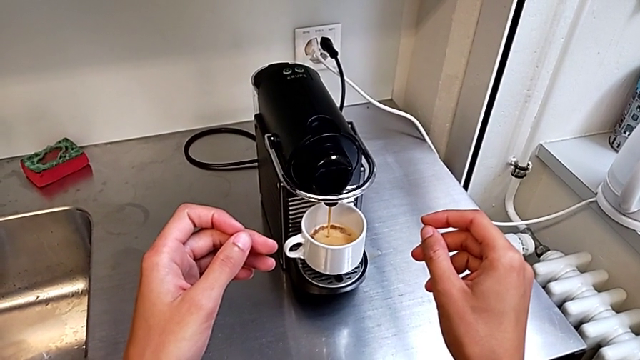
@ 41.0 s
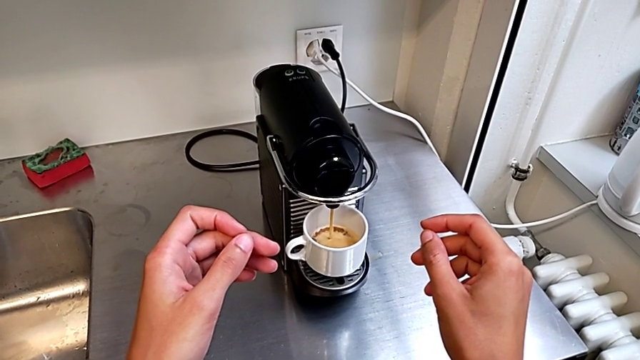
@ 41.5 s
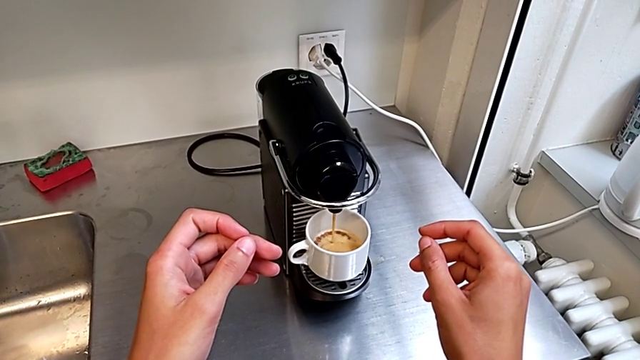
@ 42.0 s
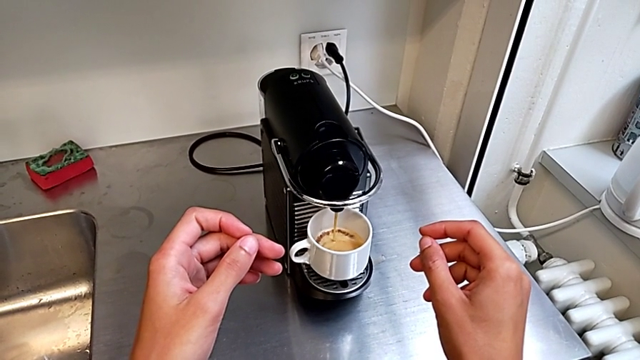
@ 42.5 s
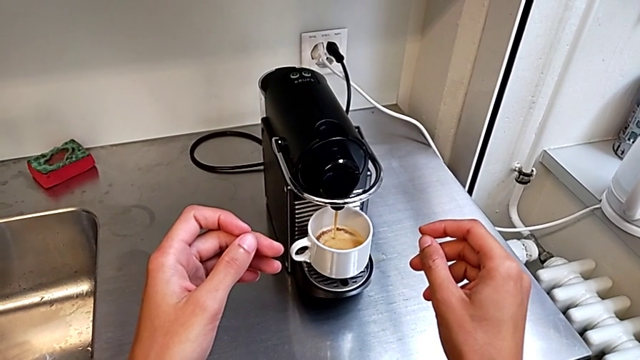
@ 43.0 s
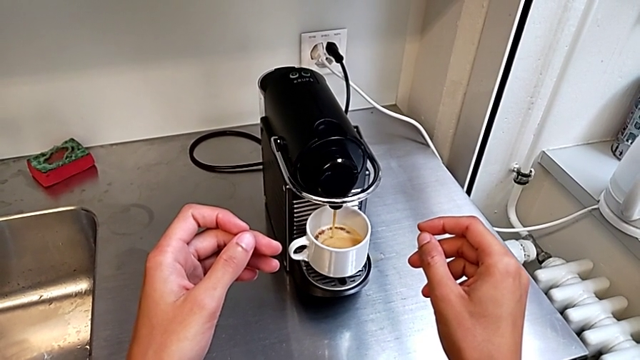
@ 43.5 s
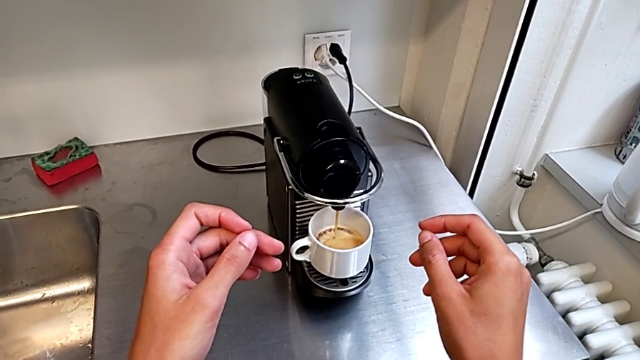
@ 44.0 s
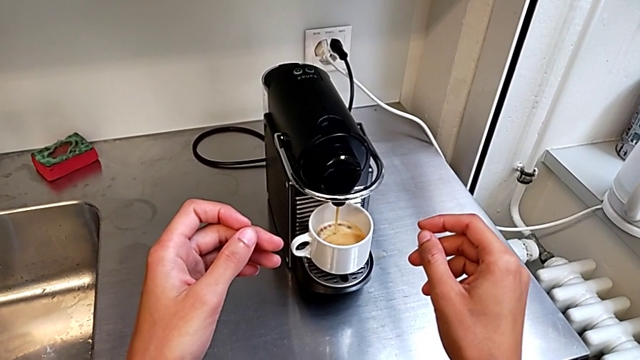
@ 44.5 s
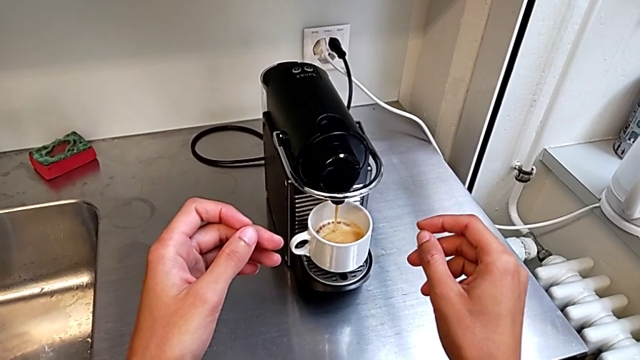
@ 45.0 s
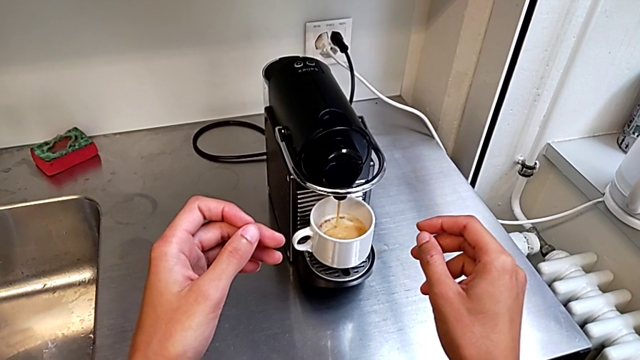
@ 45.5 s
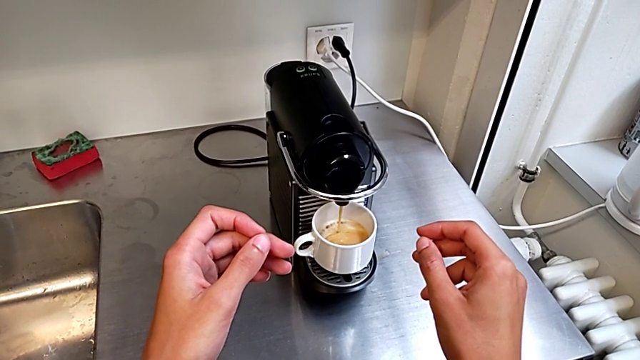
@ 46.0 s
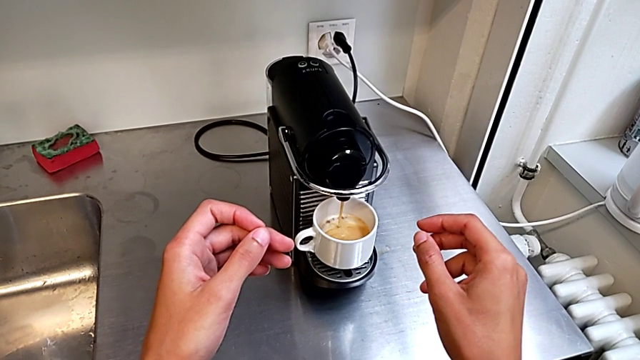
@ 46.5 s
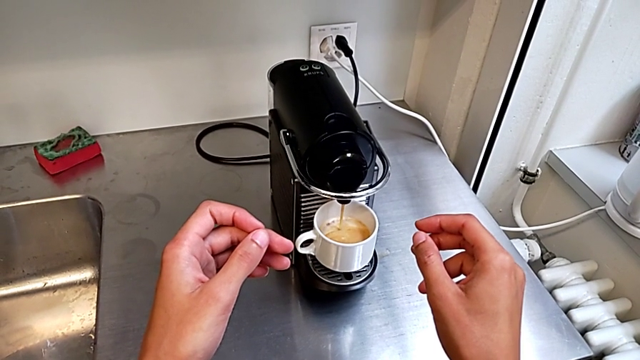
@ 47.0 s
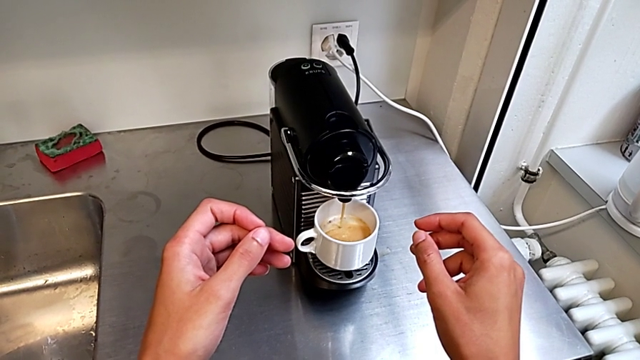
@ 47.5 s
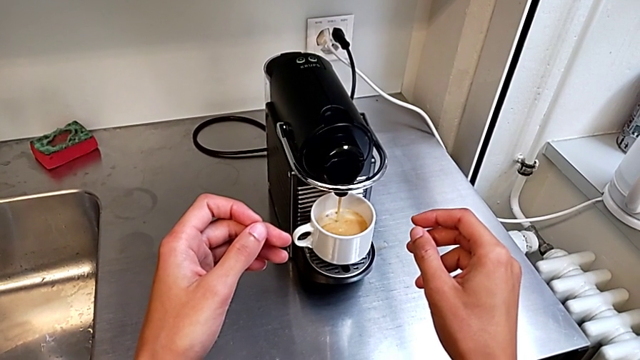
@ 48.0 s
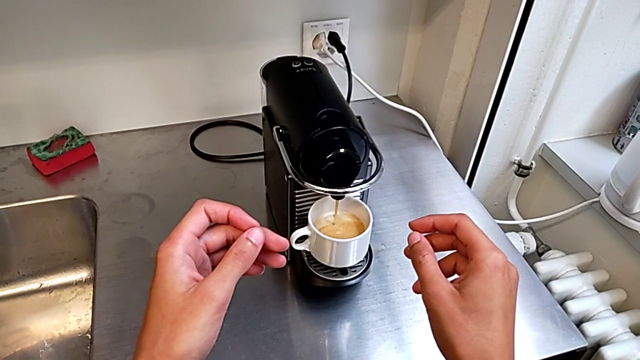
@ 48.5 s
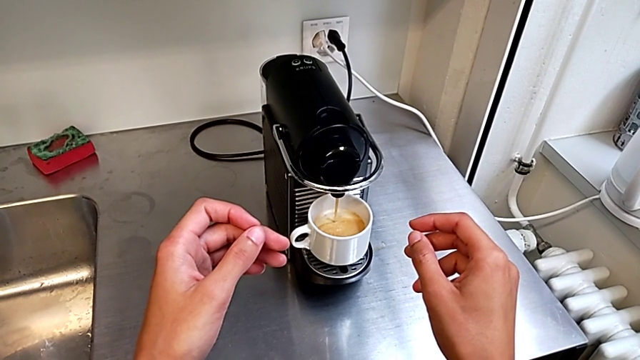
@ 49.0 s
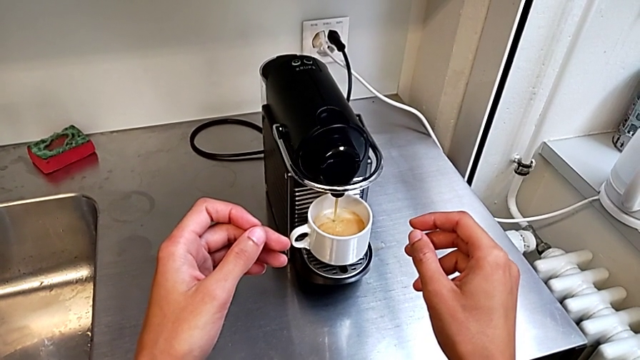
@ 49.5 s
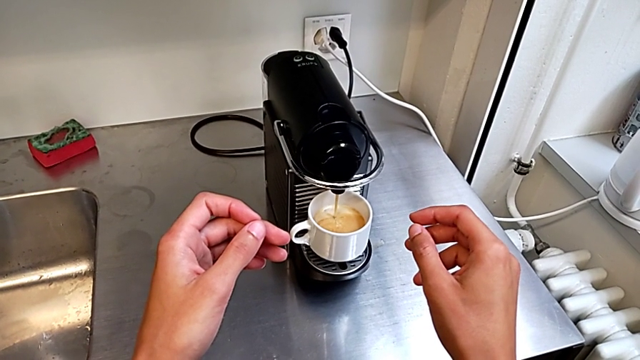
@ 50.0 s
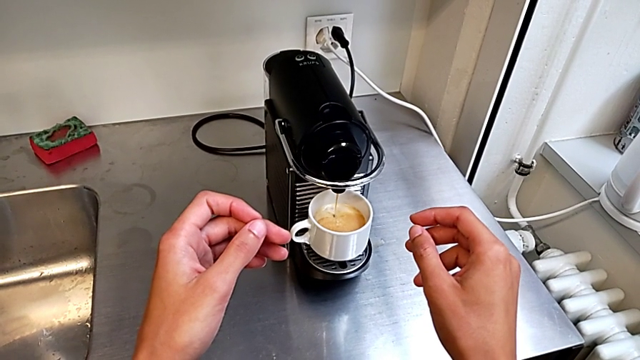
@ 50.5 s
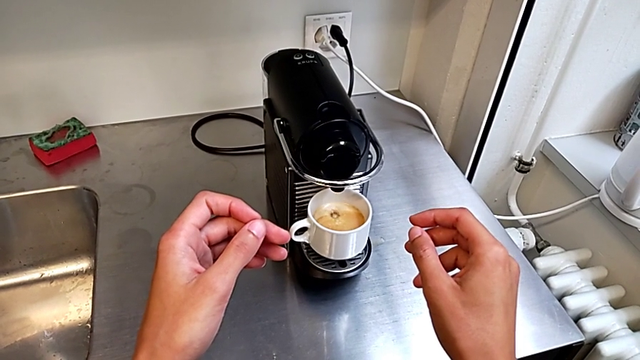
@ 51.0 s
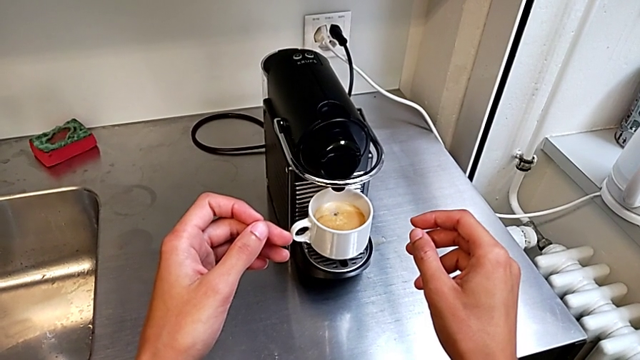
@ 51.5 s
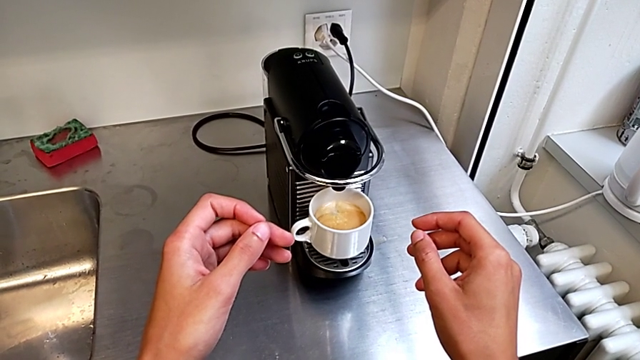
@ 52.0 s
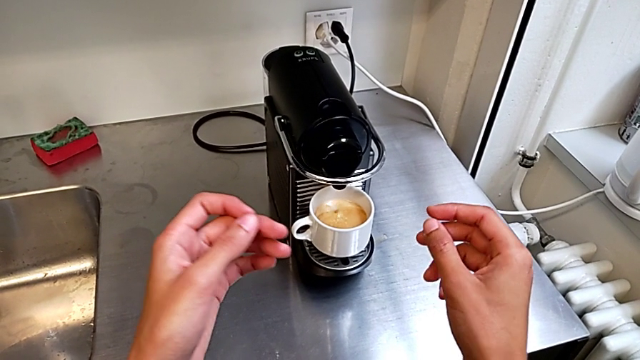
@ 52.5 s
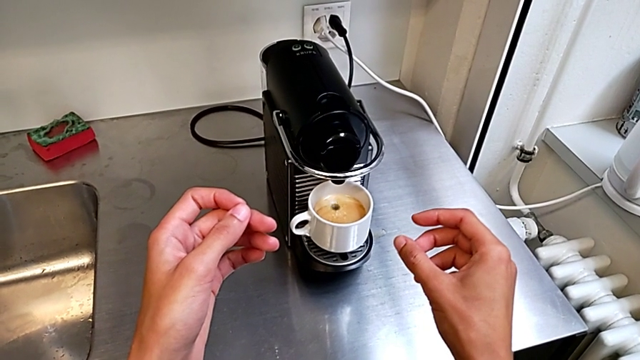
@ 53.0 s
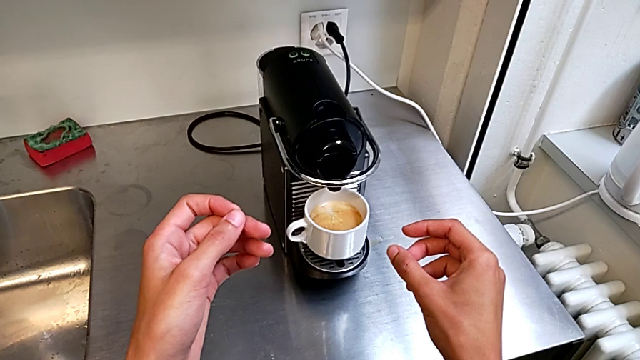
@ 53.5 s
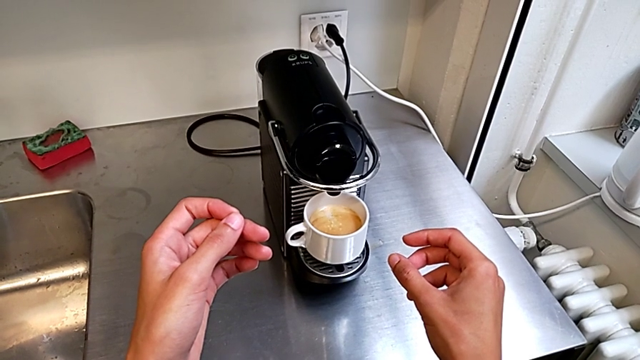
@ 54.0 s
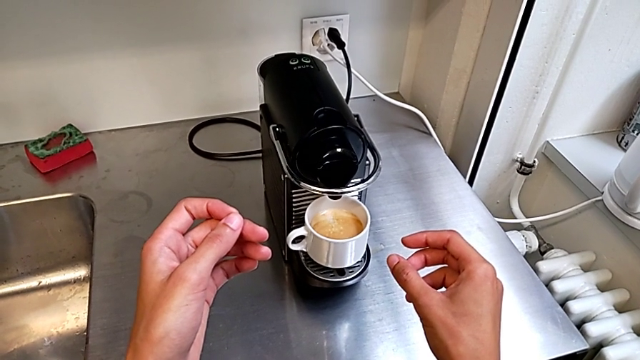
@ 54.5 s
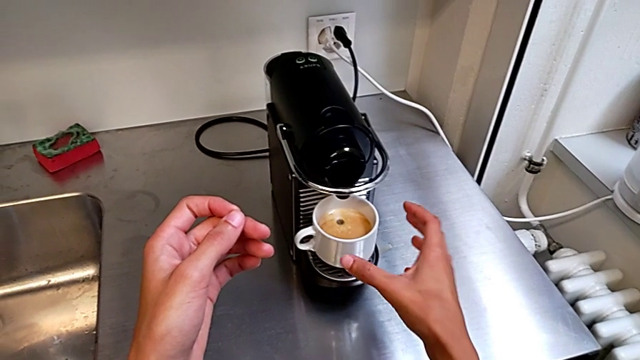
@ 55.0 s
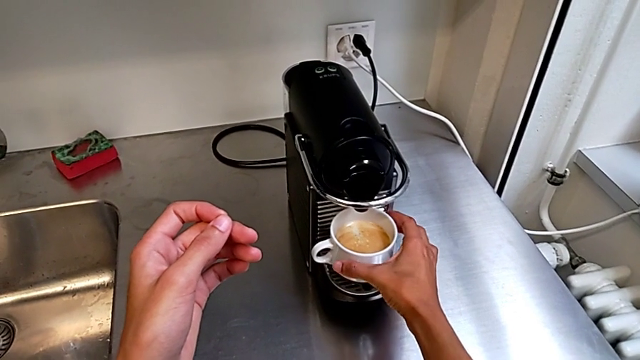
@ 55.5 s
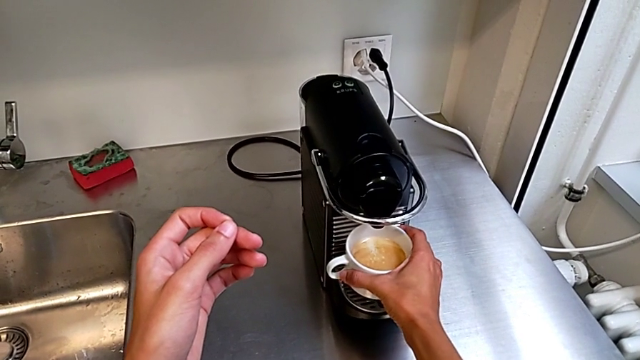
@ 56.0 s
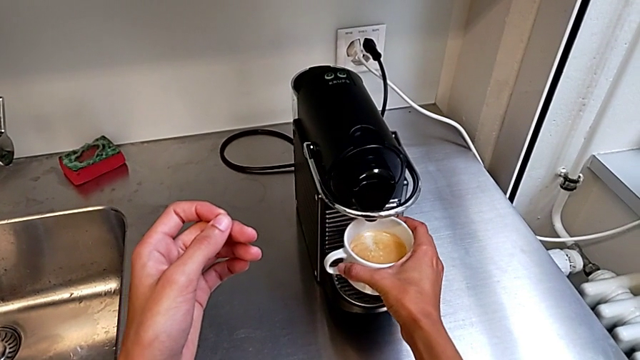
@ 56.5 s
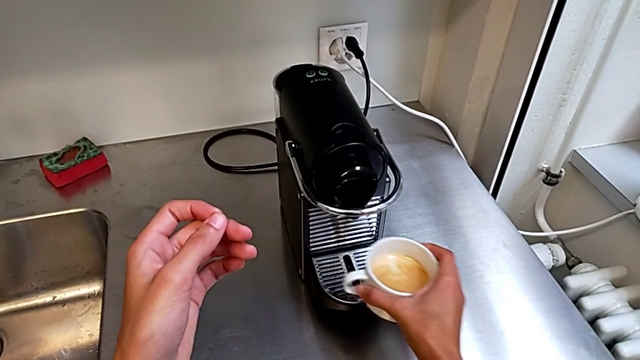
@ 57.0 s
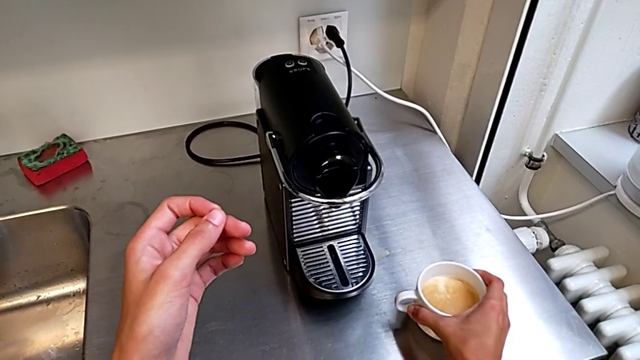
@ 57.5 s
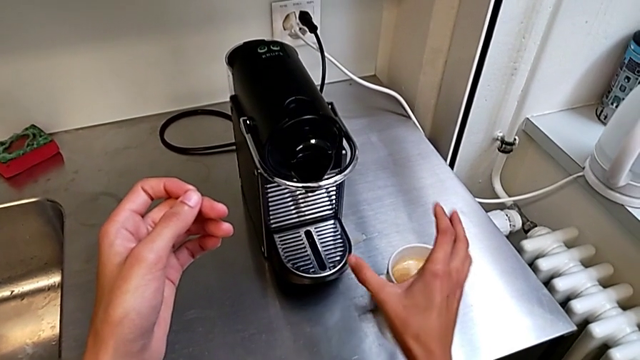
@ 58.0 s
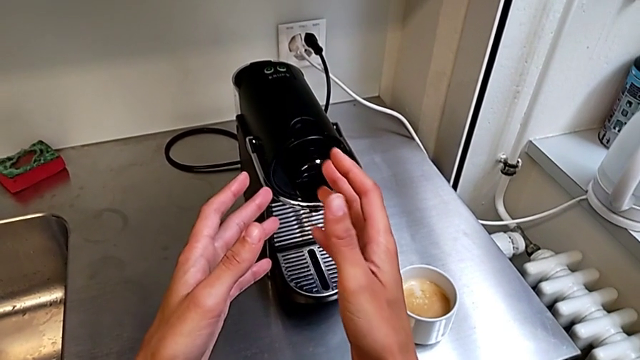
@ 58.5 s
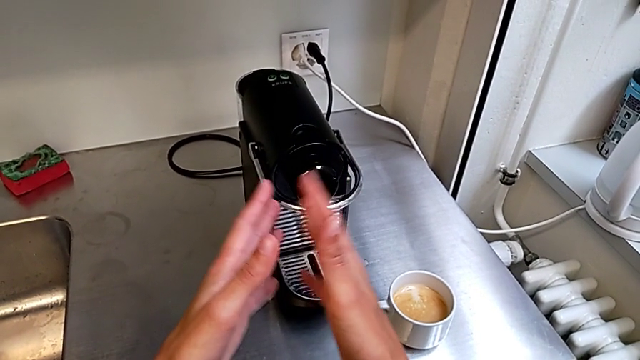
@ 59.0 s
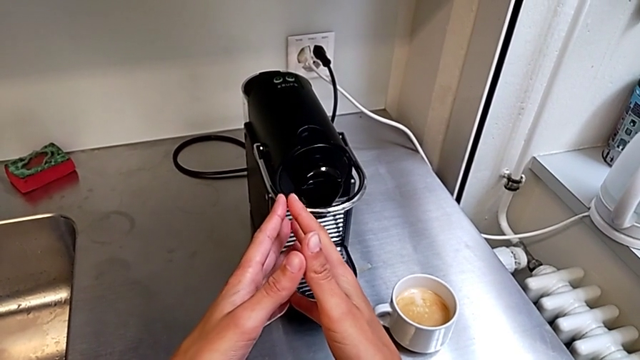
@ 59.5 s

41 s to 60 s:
The camera wearer is making a cup of coffee. They grab the cup, lift it and place it.

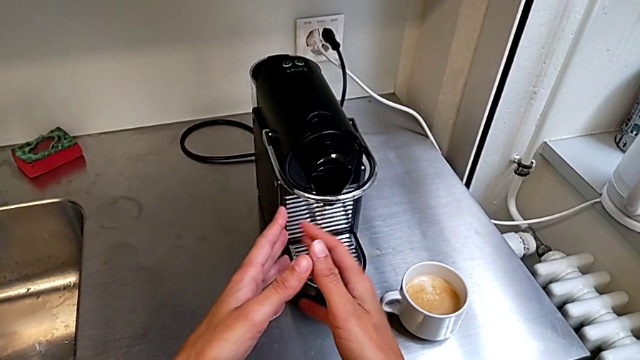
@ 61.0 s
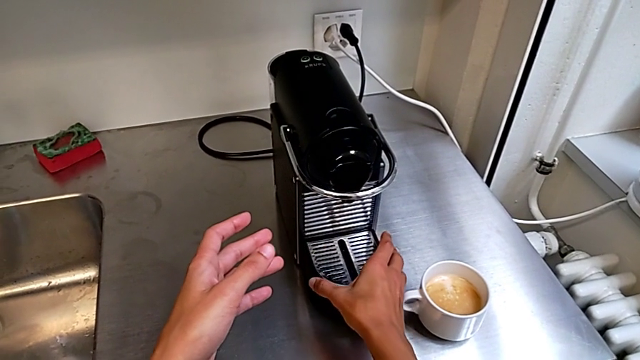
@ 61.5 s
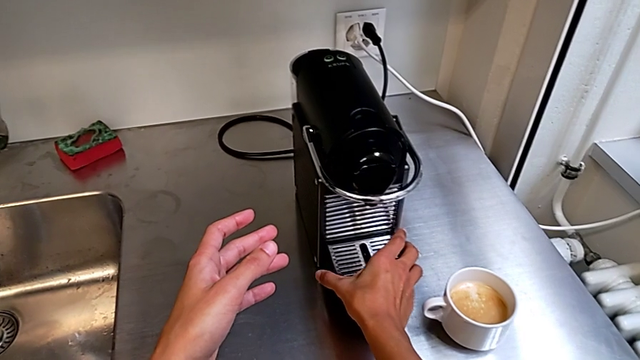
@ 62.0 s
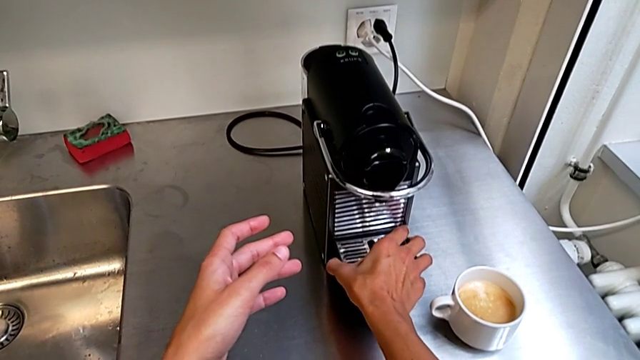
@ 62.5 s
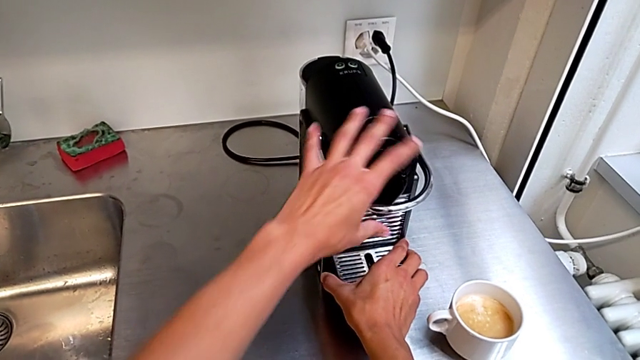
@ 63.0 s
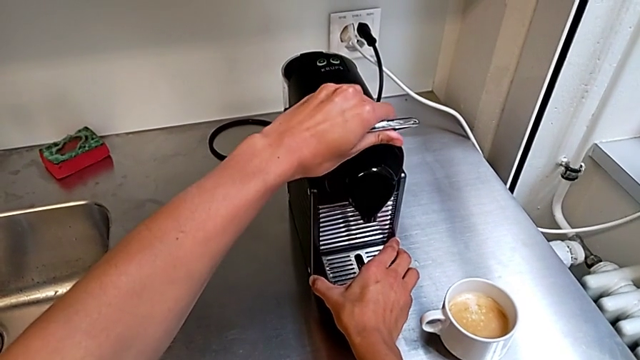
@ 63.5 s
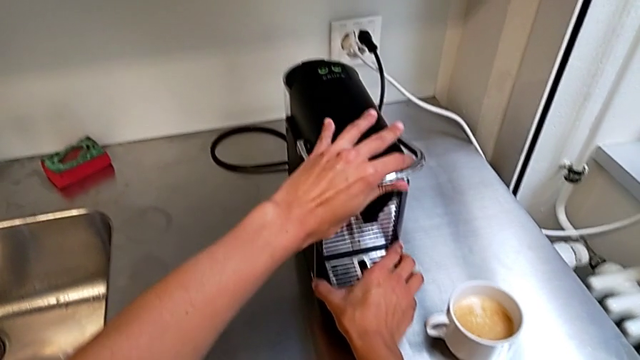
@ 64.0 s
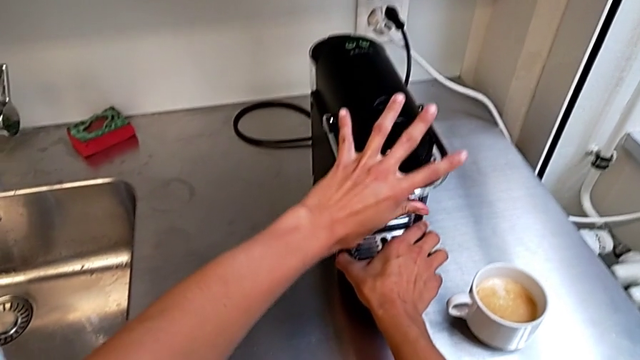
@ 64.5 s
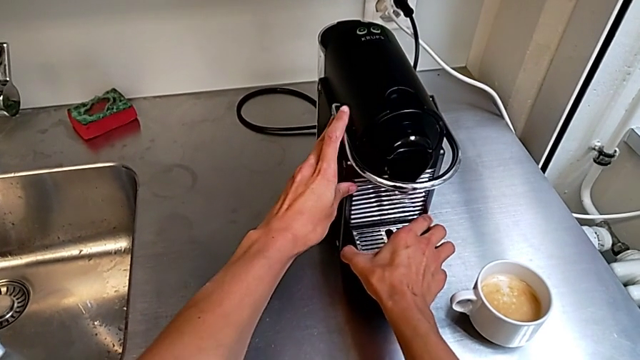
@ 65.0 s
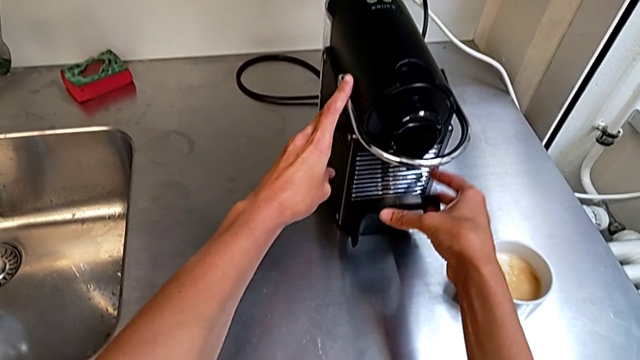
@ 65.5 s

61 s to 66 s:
The camera wearer is emptying the capsule container into the garbage bin. They grab the lever, lift it and pull it.
